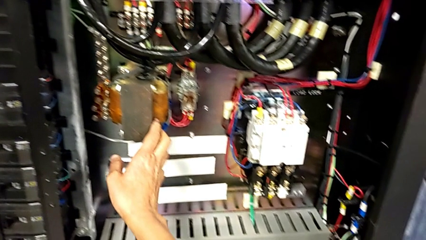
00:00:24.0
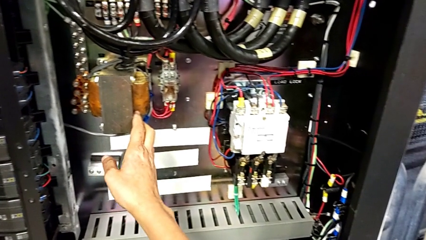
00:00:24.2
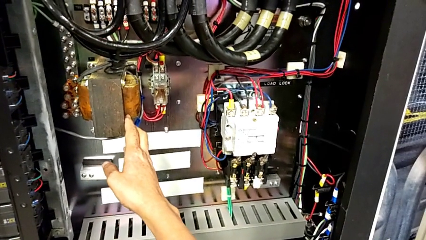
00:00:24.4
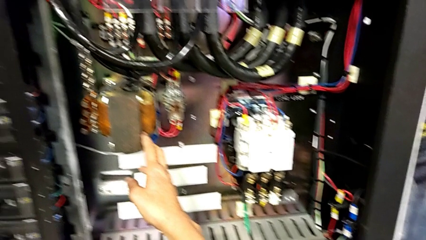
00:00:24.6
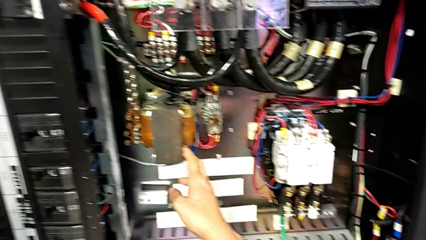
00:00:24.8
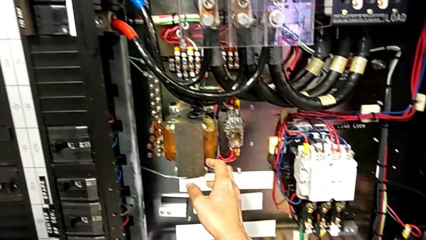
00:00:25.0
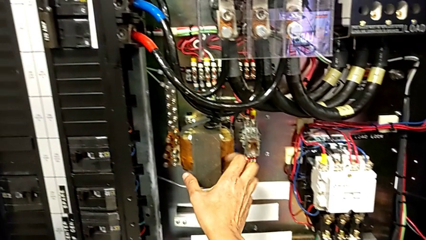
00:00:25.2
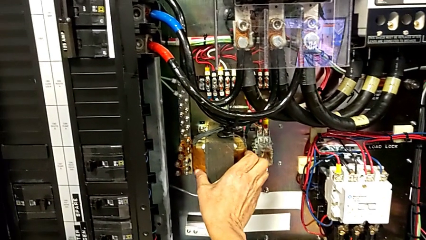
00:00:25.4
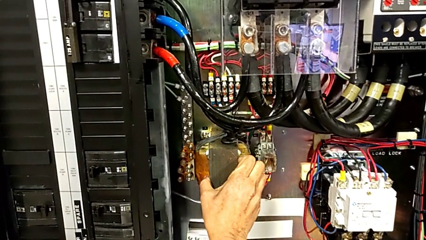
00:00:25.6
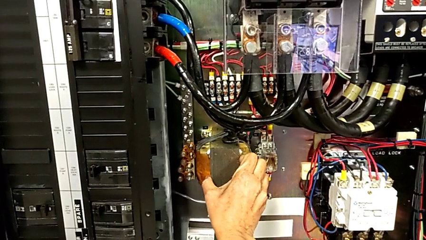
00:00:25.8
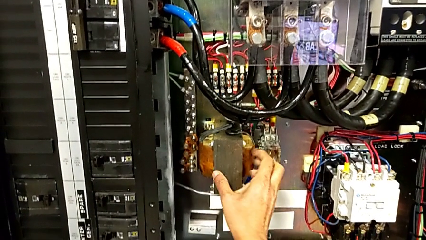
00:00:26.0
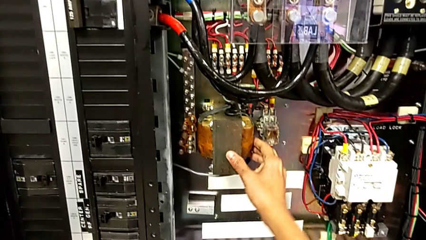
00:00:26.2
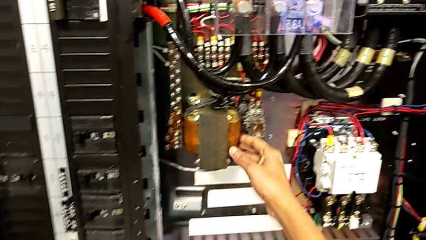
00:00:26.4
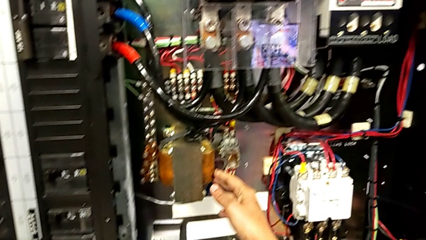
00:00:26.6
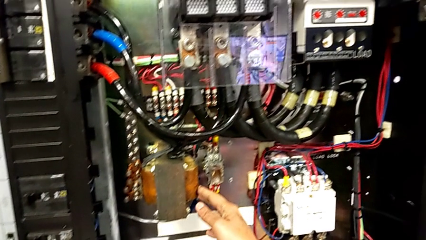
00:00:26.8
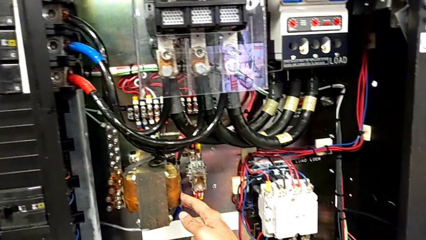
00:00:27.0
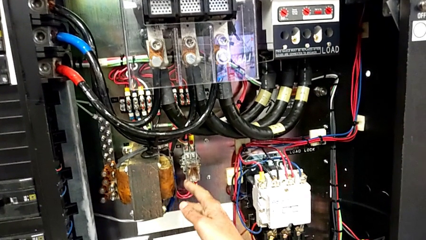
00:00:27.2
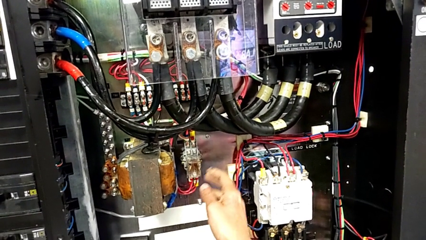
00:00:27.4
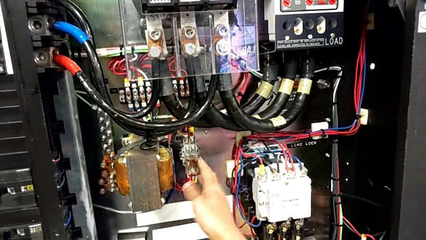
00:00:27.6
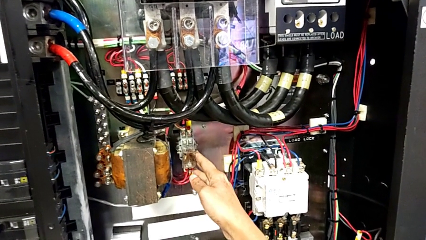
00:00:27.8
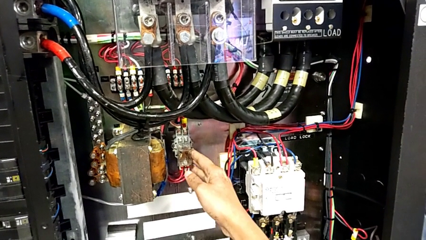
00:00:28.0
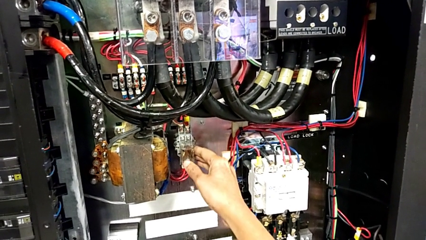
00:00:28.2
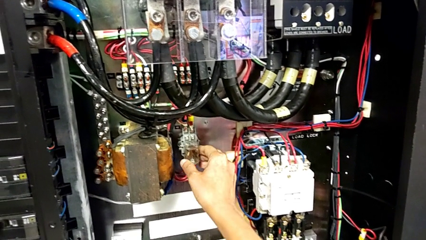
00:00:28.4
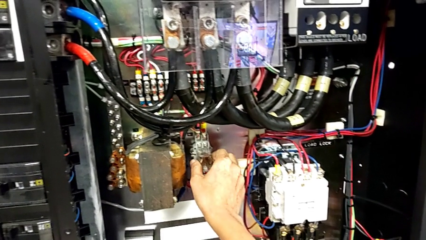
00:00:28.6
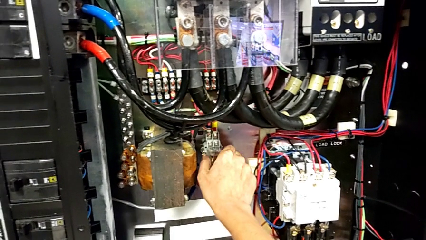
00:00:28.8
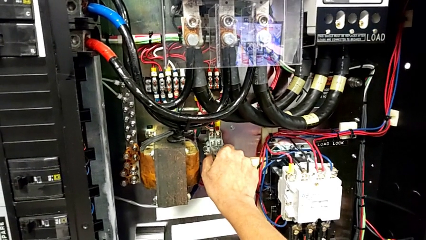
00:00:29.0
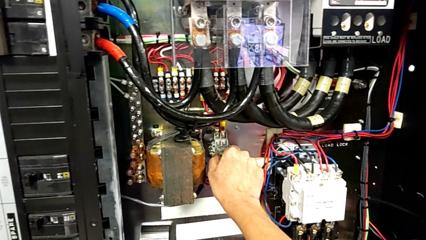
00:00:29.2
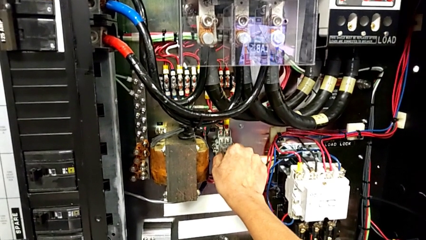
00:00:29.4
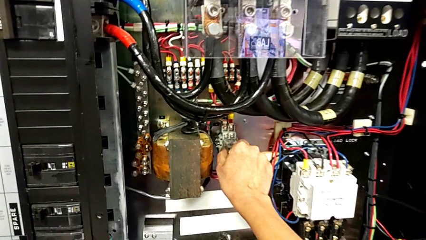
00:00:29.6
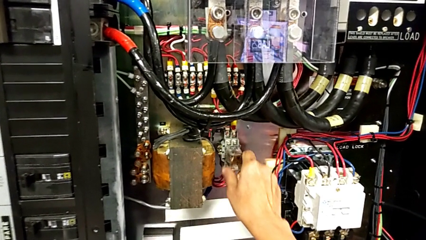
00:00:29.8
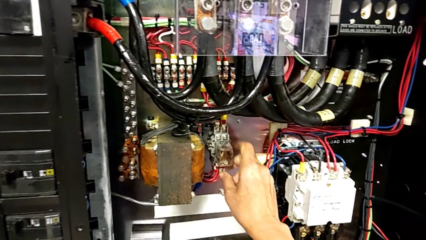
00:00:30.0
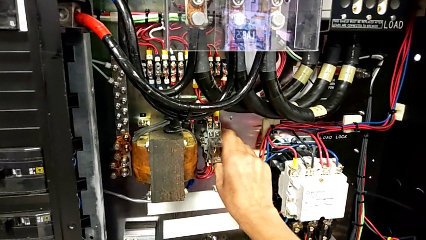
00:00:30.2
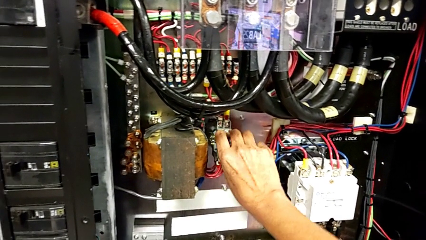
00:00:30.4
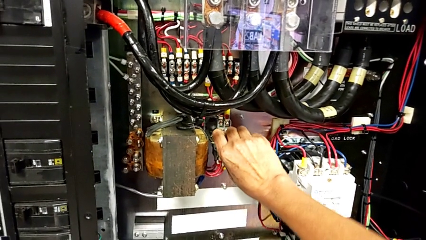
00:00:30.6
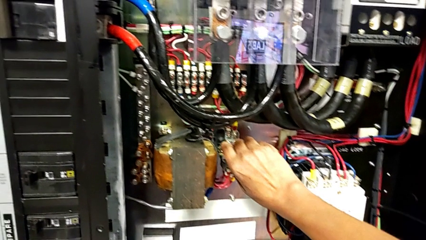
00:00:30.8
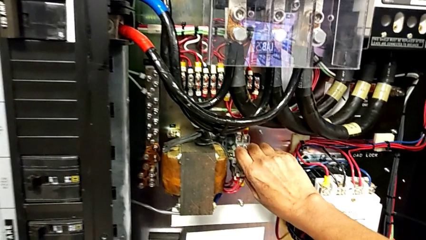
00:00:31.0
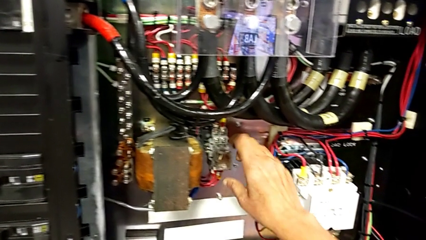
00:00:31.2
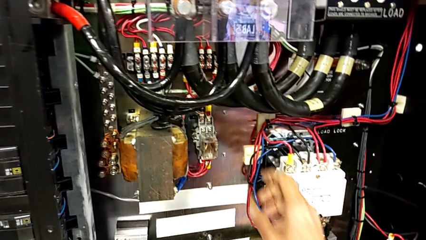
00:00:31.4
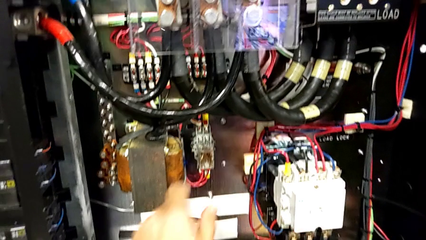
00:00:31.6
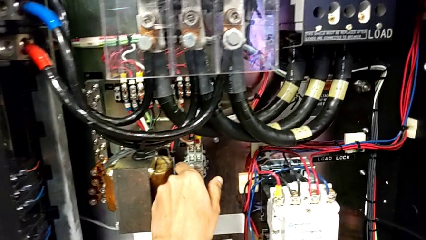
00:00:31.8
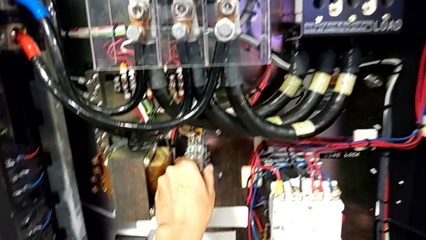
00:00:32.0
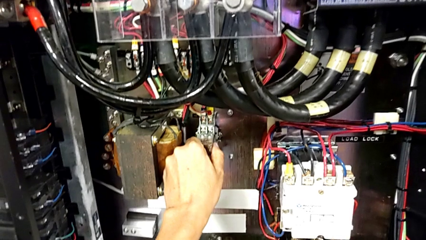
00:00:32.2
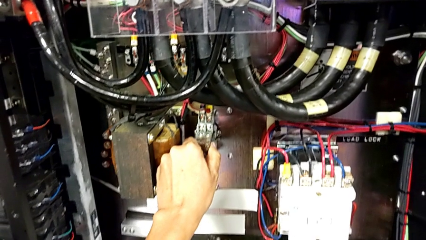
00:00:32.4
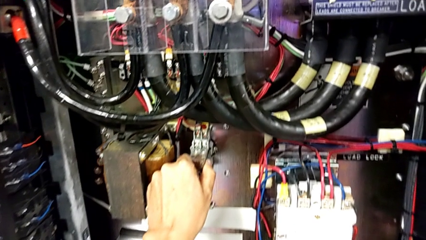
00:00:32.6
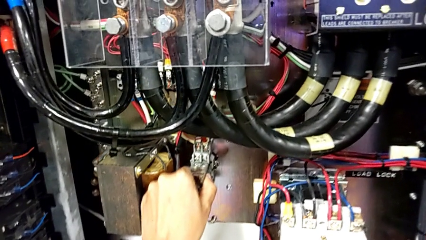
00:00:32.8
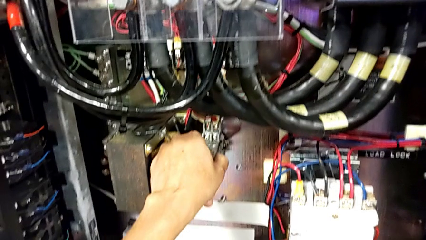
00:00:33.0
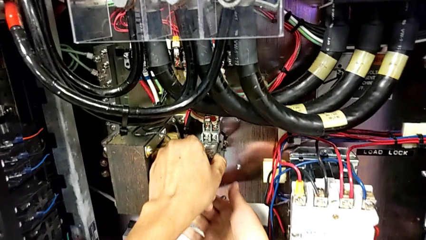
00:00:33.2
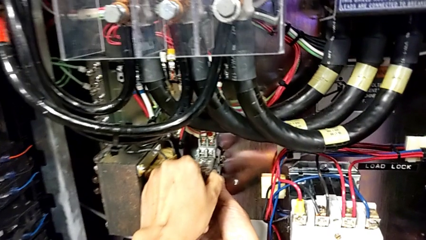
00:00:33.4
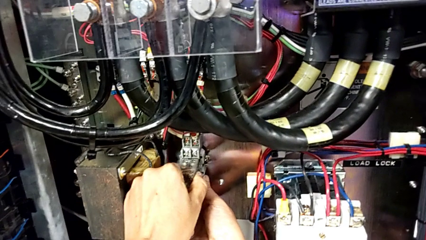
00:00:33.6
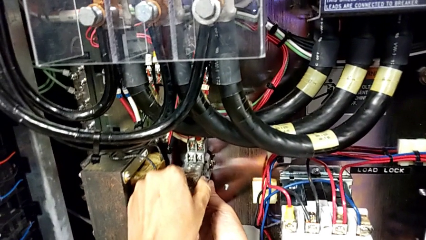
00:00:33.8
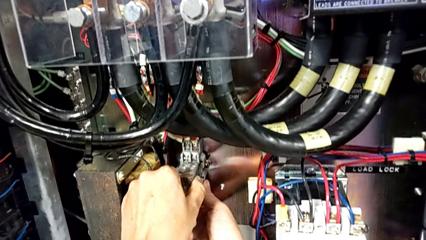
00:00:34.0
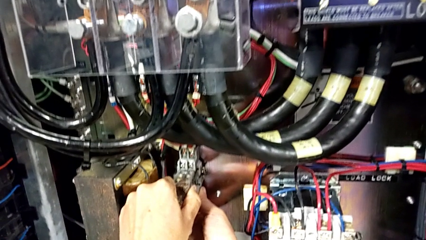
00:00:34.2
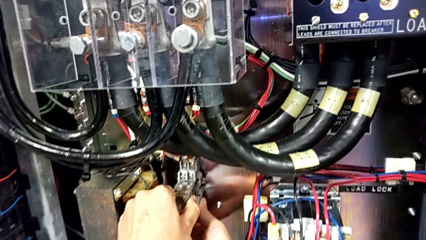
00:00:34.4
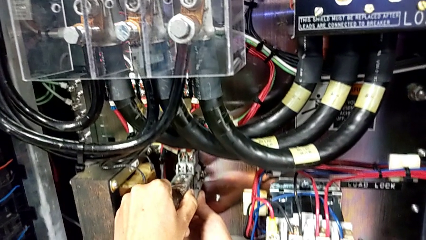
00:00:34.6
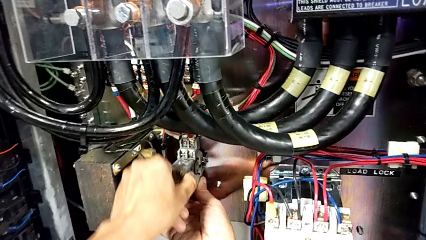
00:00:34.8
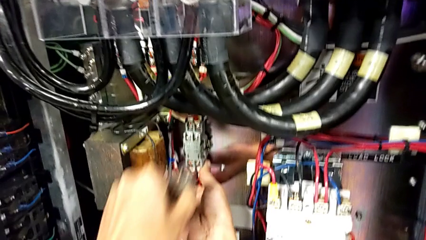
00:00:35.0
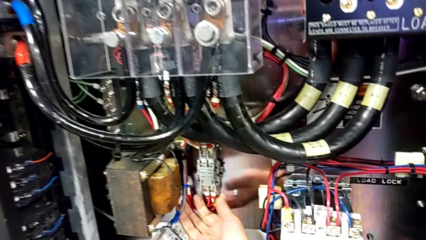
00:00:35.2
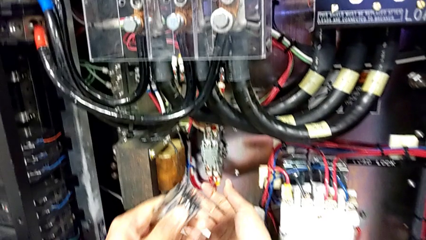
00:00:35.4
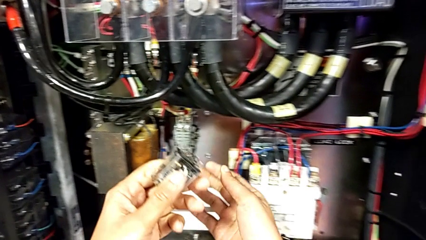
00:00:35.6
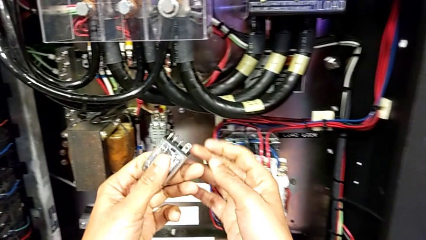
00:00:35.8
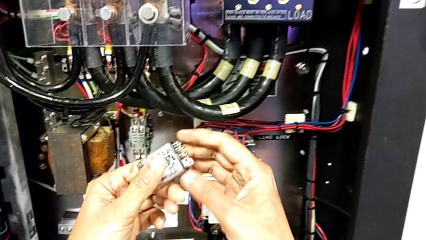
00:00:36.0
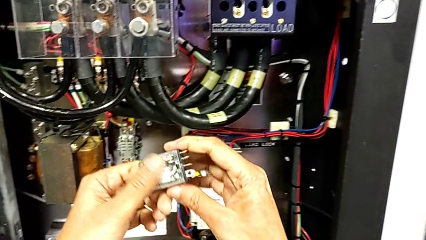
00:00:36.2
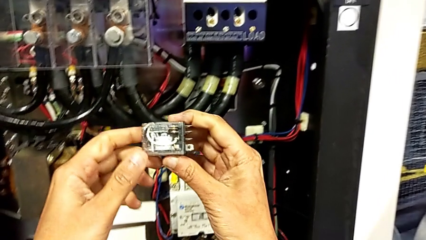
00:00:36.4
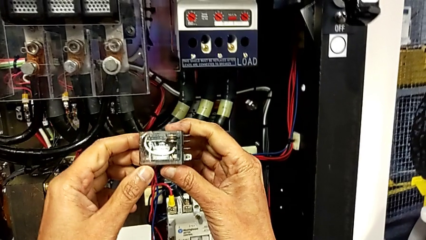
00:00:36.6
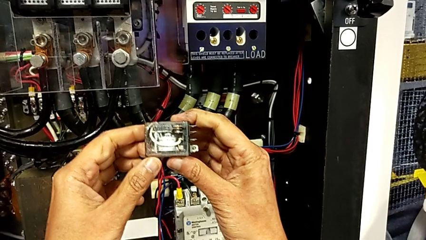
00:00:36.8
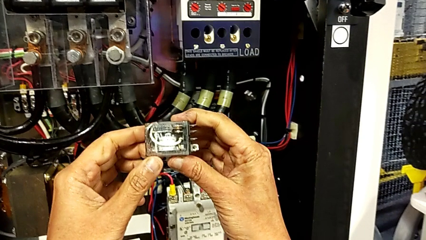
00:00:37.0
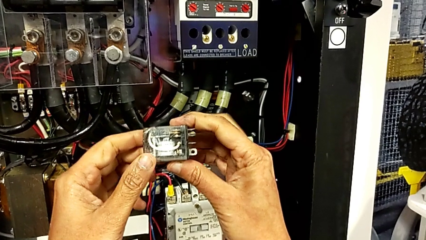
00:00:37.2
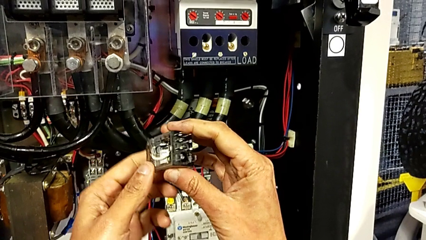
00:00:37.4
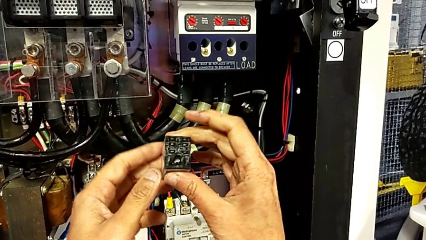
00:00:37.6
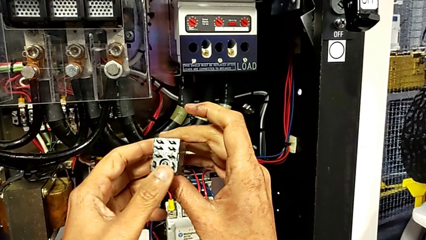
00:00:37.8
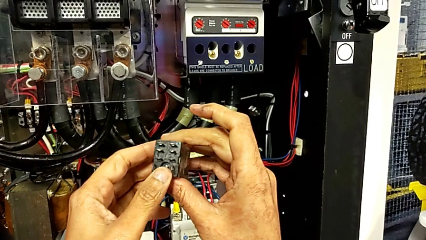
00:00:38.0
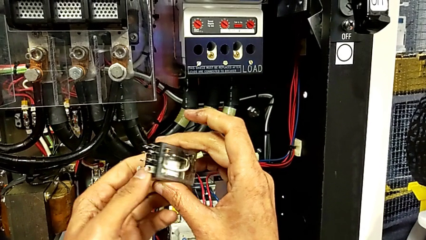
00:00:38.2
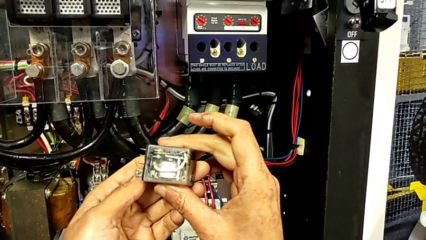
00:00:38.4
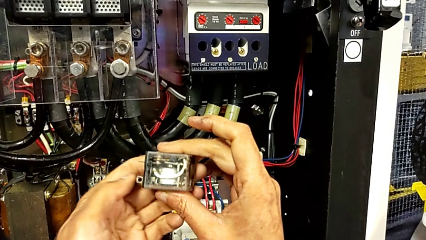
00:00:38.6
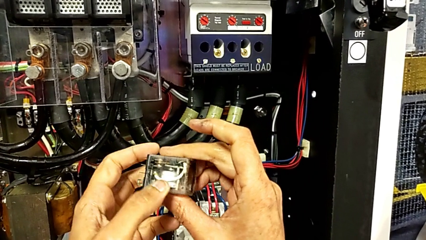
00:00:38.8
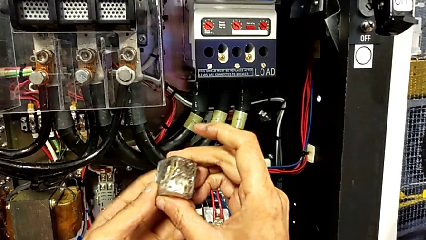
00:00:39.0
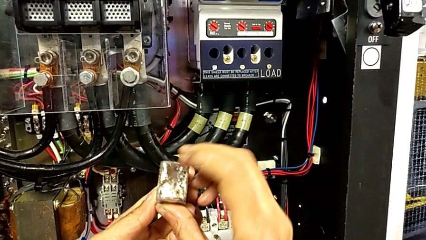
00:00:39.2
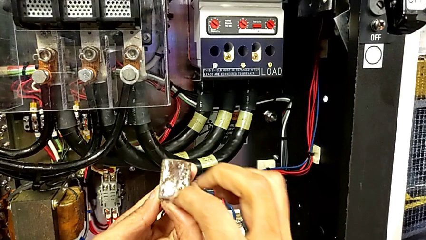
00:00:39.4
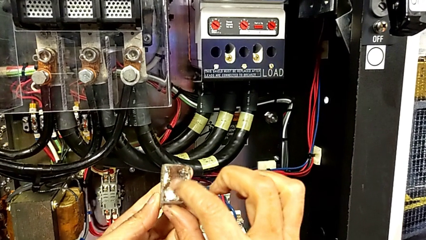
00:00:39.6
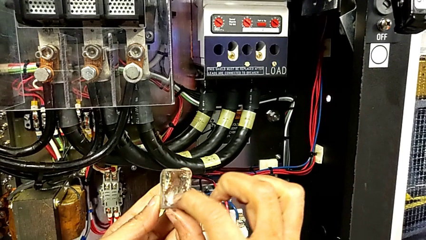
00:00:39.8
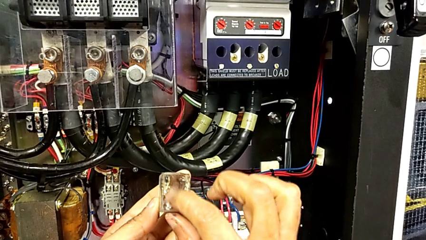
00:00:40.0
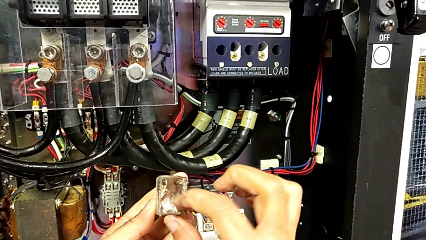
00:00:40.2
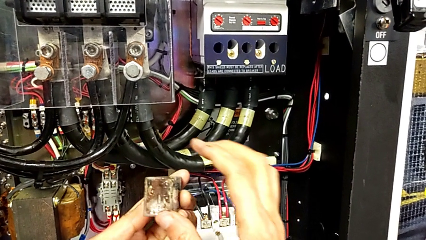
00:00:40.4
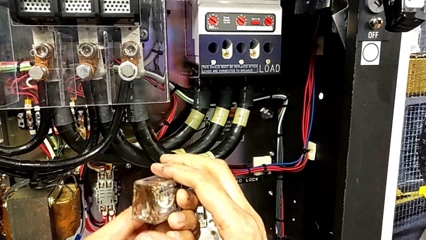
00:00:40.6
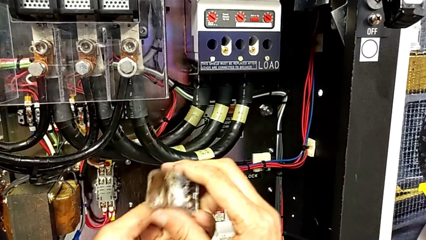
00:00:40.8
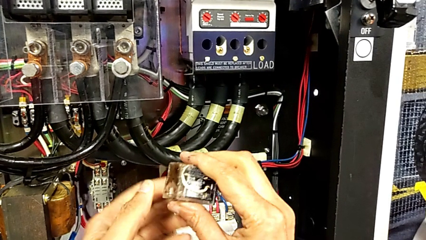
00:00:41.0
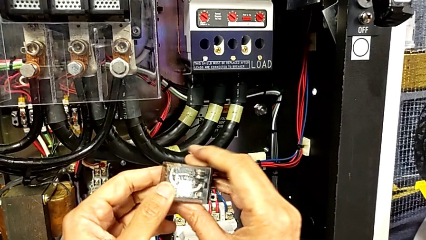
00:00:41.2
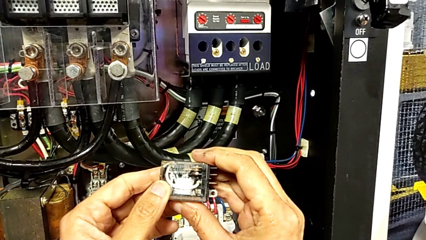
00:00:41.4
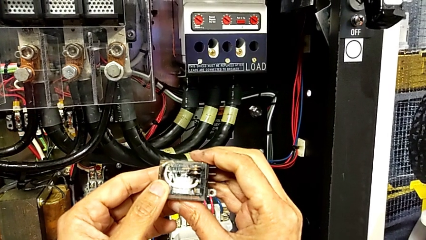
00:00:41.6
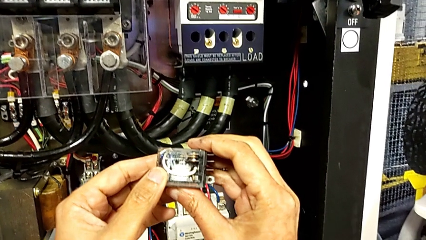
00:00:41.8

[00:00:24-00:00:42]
The camera wearer is removing the circuit breaker that is damaged. They keep wrongly grabbing the coil, grab the circuit breaker, pull it, grab it, pull it, withdraw it and inspect it.
